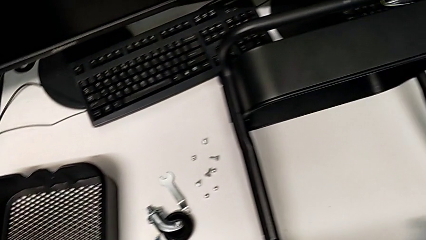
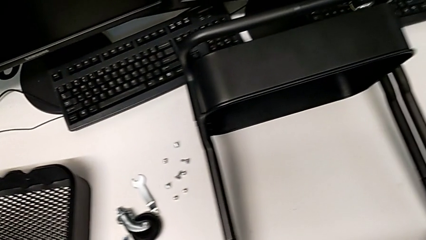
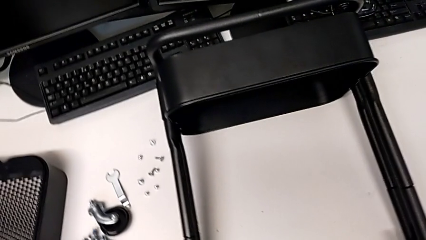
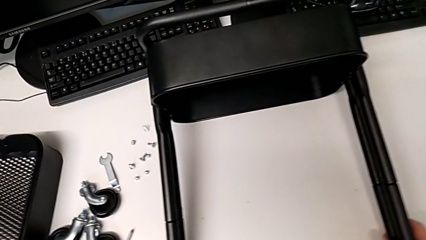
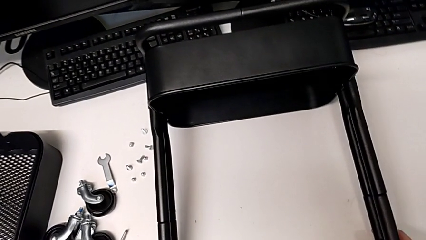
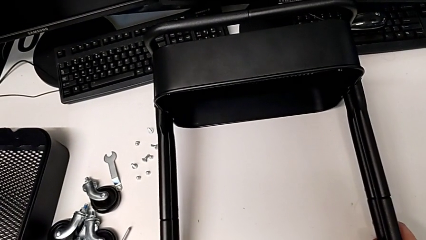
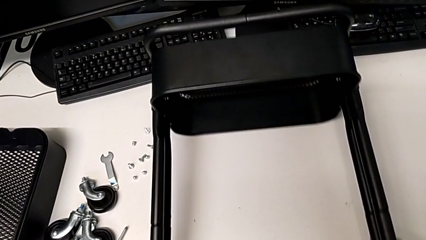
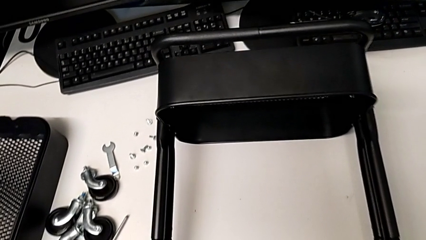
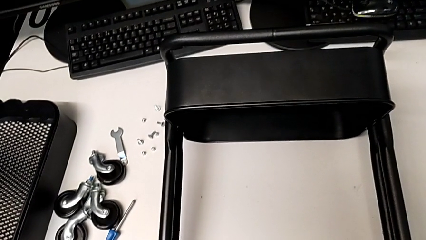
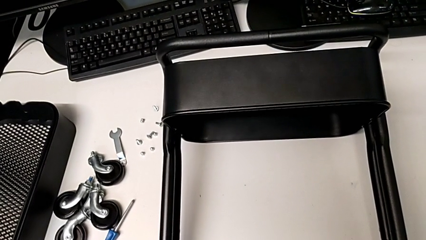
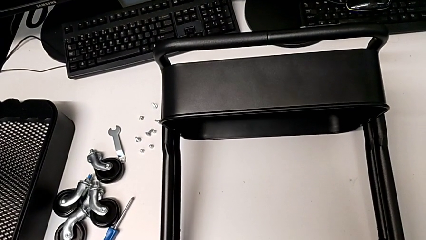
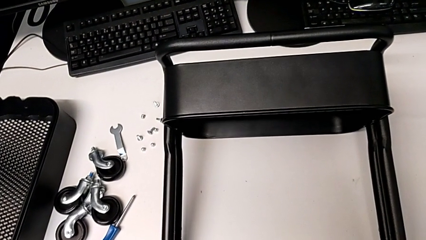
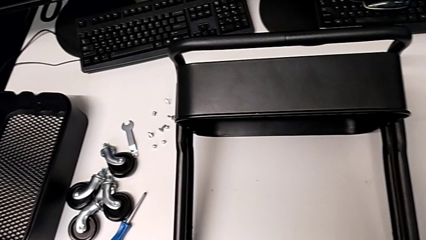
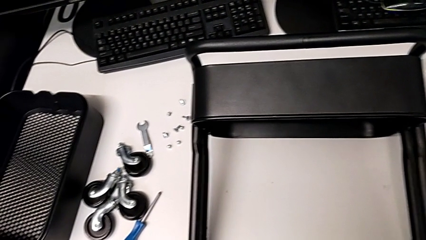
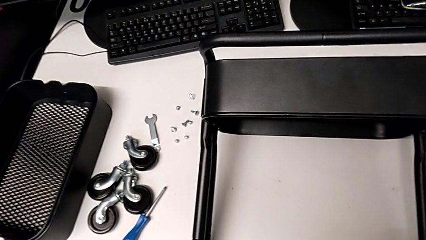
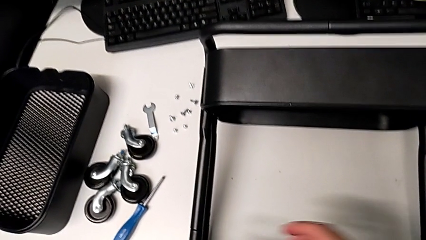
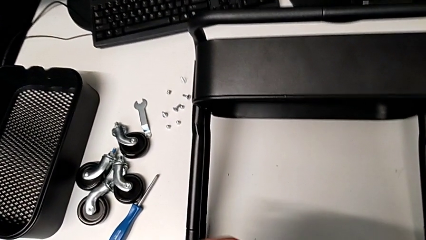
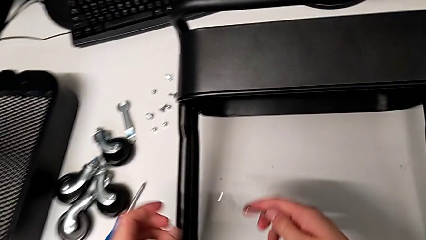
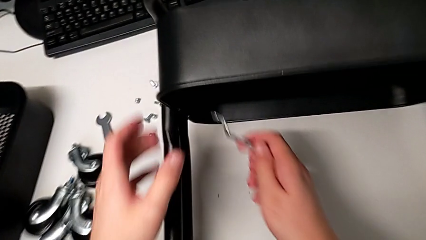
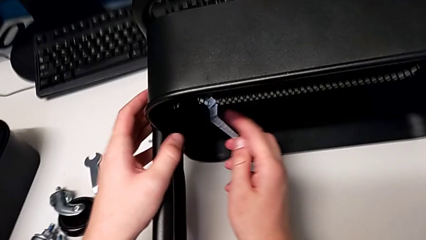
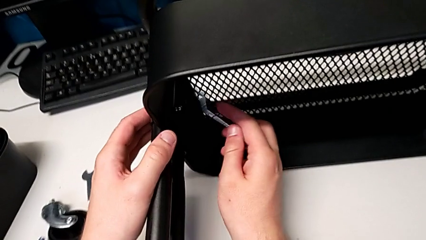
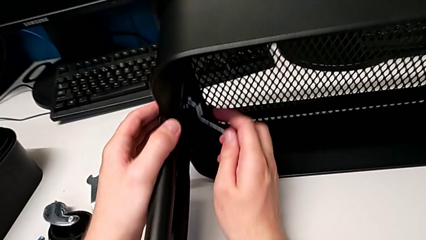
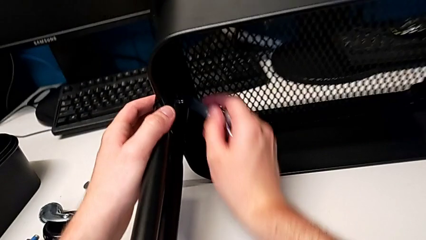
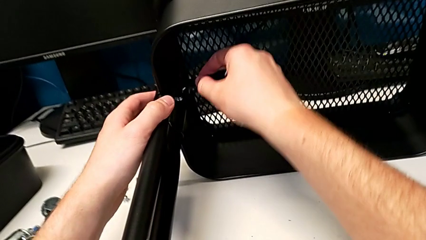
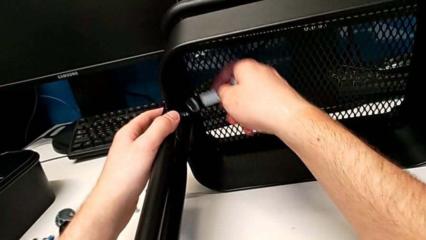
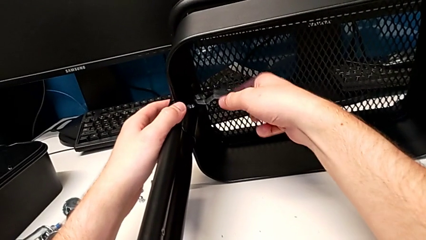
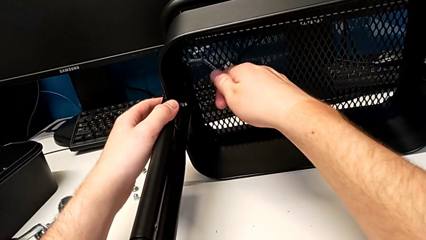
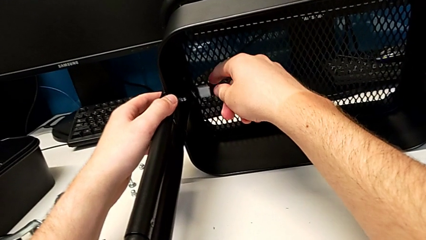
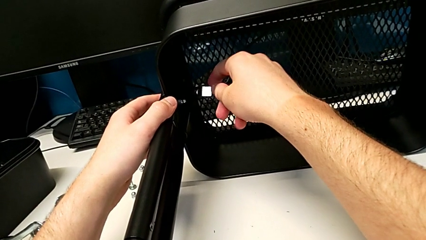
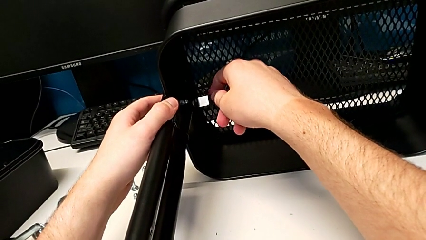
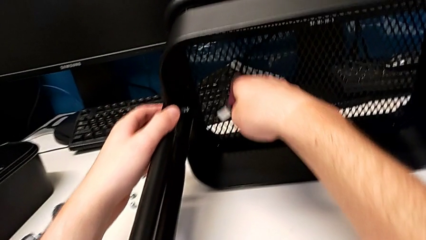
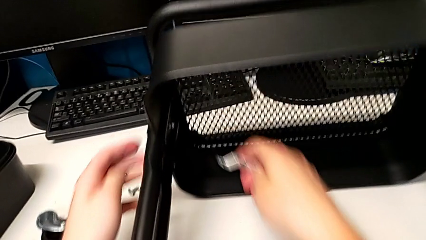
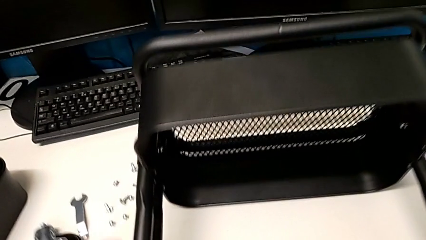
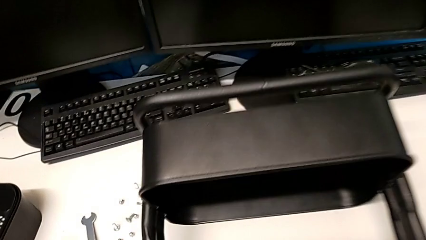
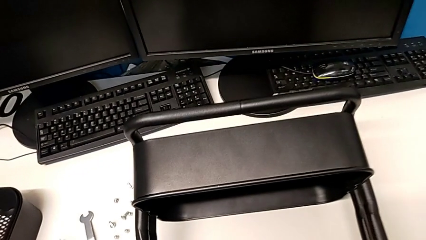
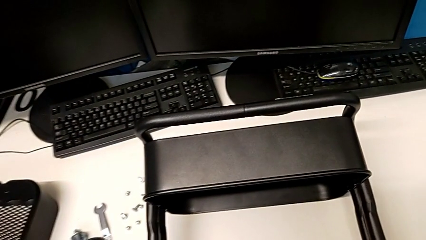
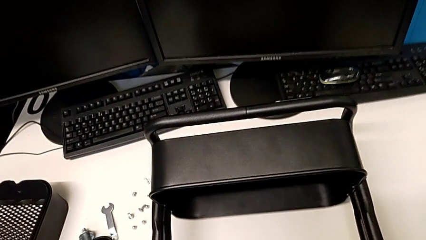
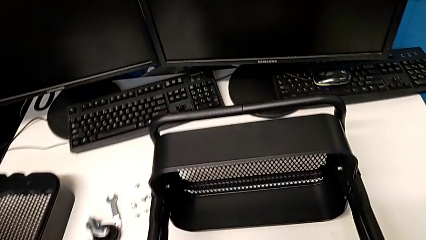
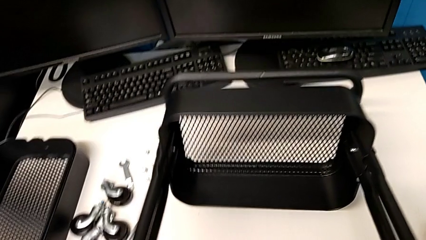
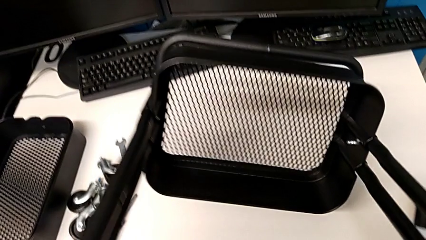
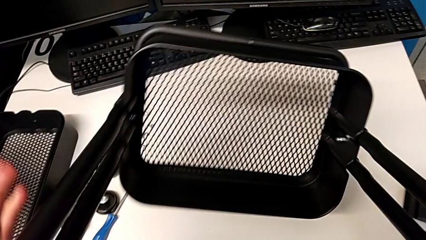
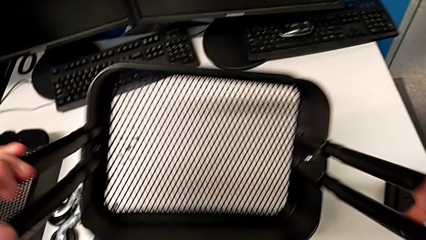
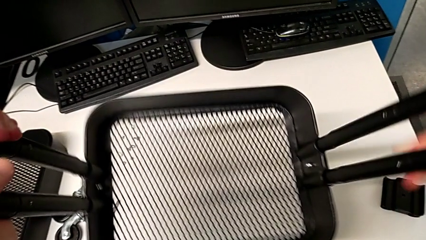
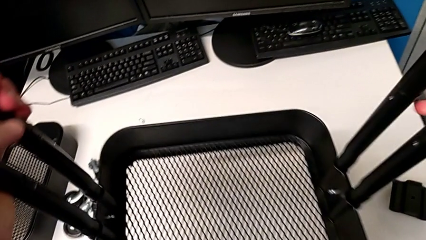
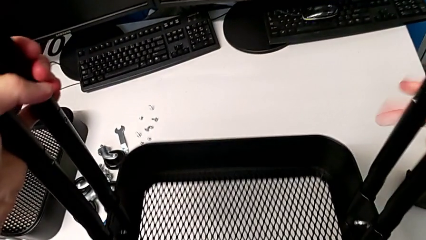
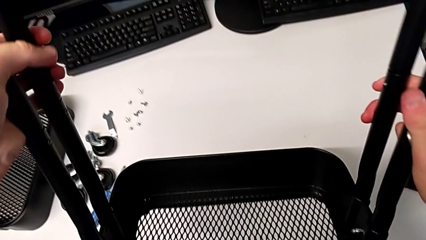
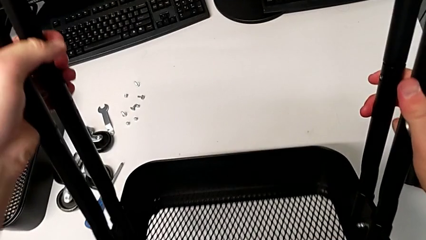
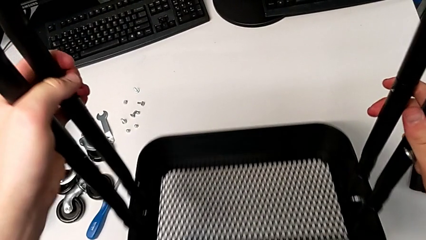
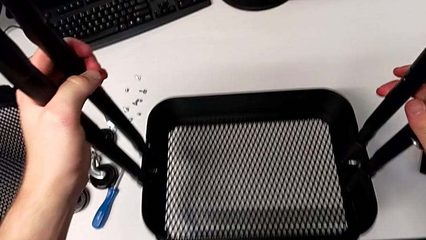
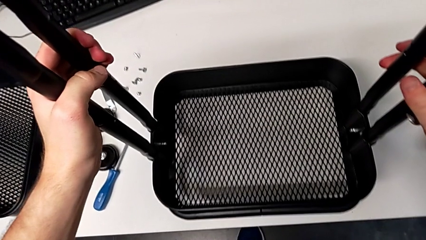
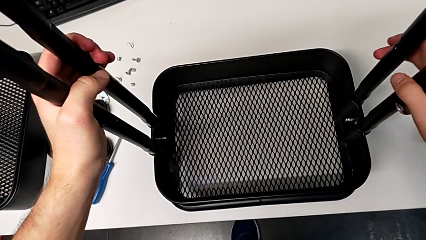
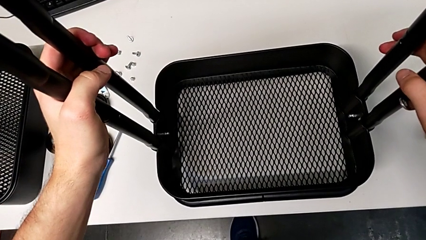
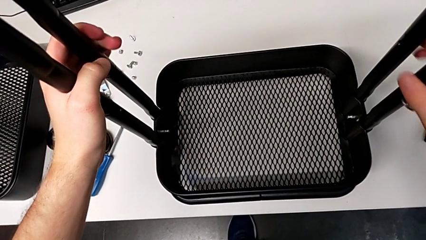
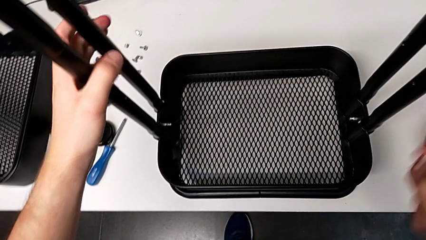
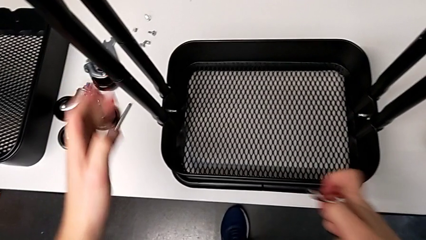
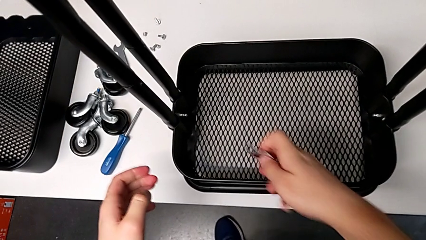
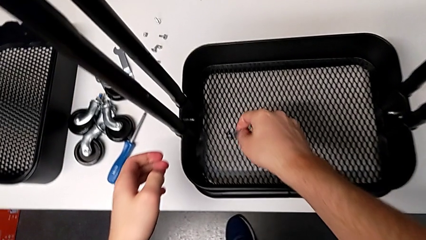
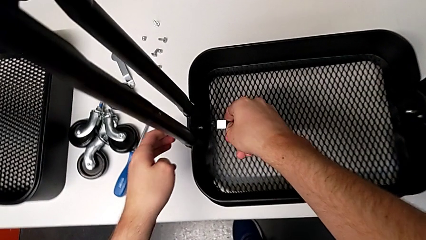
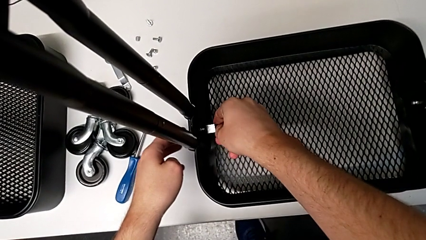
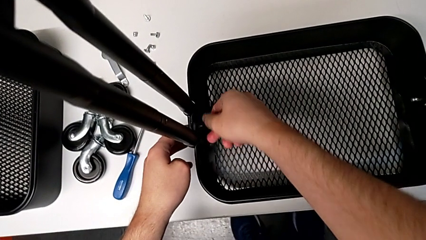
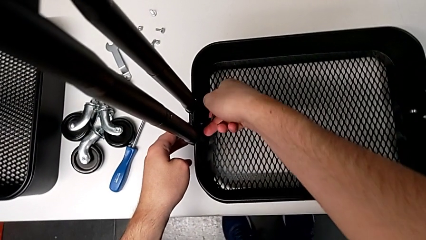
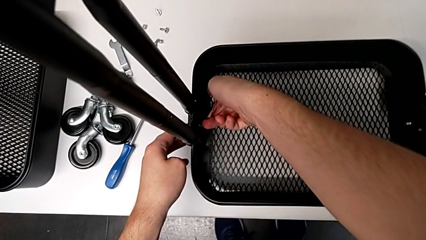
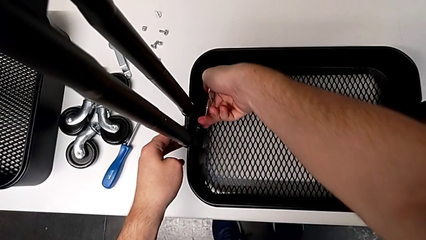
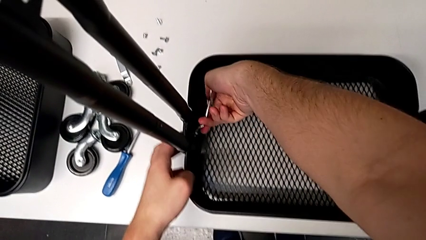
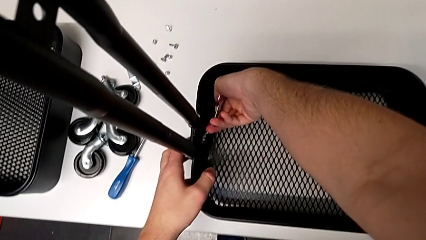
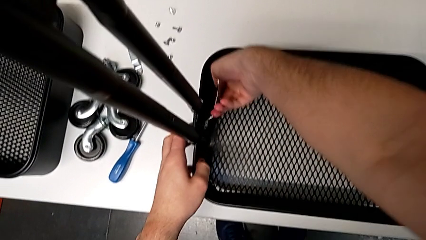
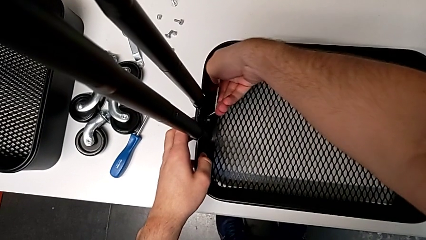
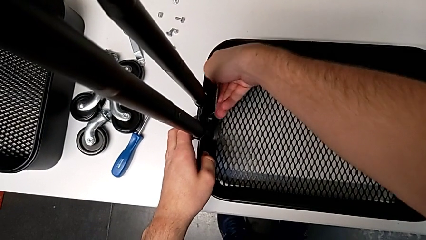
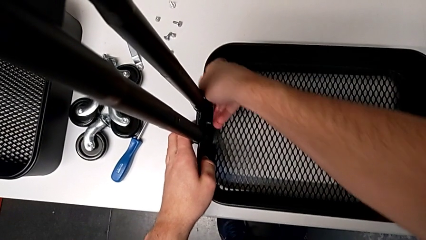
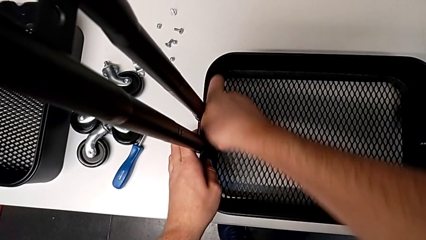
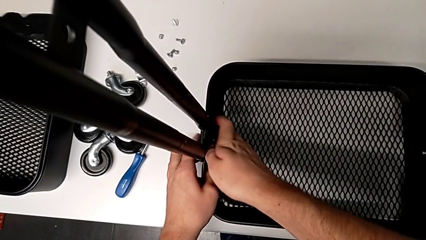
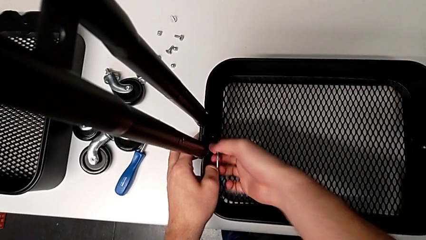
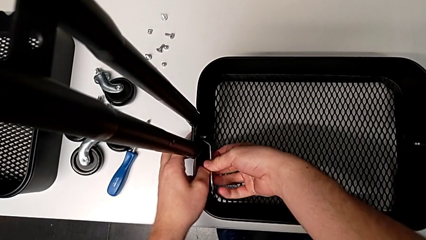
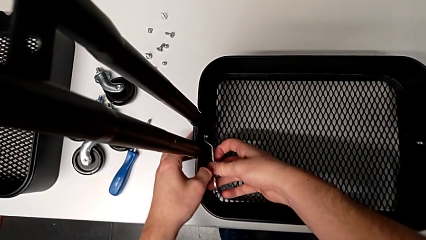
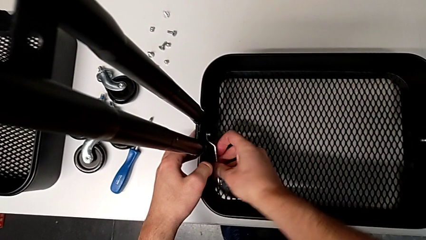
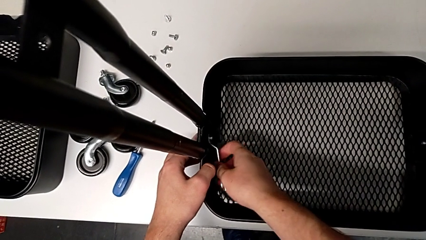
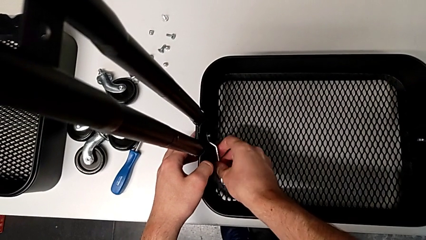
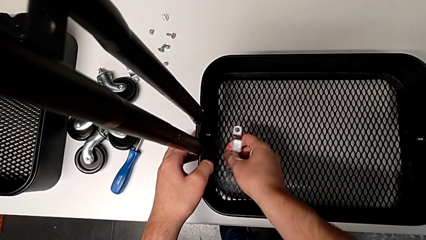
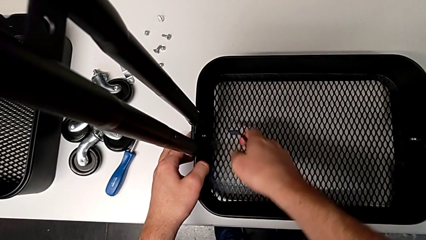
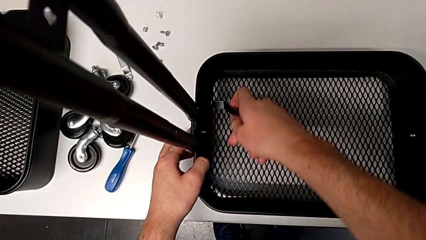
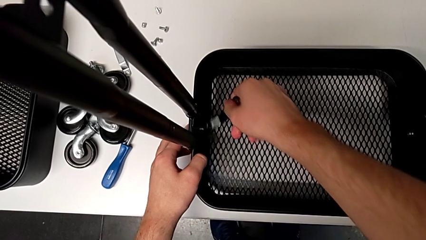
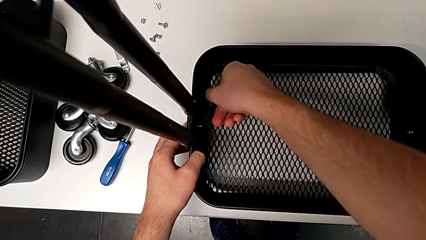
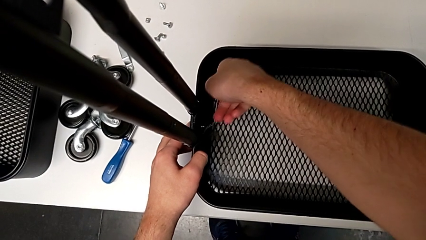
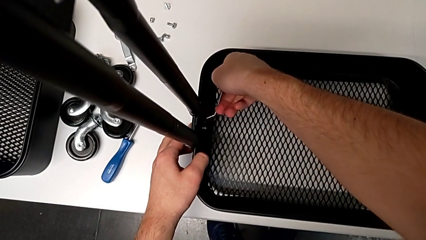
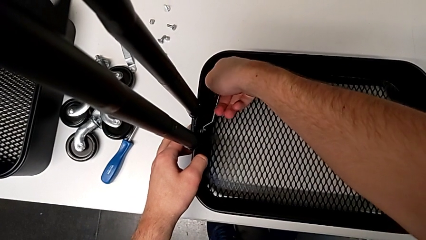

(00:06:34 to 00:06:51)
The camera wearer is unscrewing the left bracket of the bottom tray. They approach the second leg, grab it, pull it, approach the fifth hexagon cap nut, rotate the hexagonal wrench, wrongly insert it, lift the utility cart, flip it, place it, approach the fifth hexagon cap nut, insert the hexagonal wrench and begin to unscrew the fifth hexagon cap nut.
